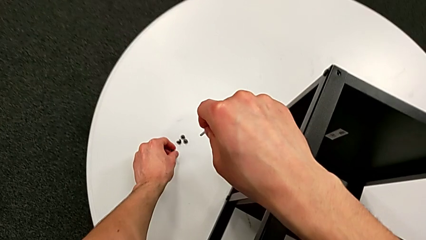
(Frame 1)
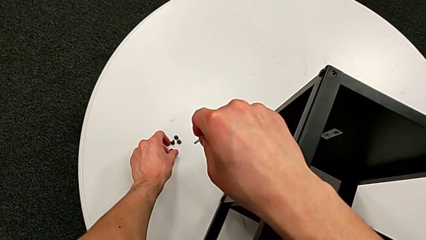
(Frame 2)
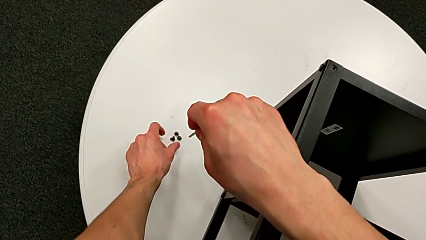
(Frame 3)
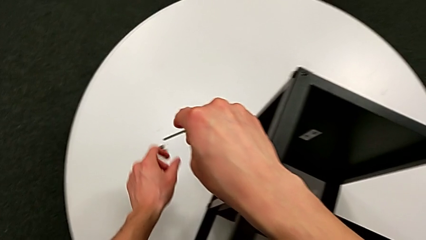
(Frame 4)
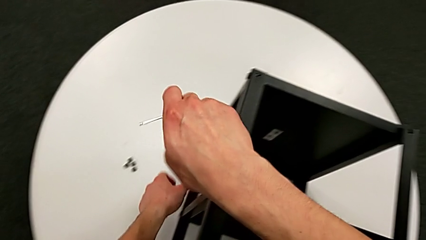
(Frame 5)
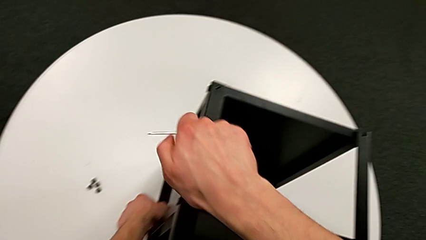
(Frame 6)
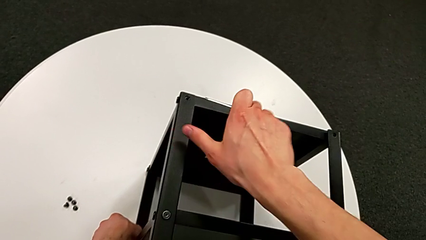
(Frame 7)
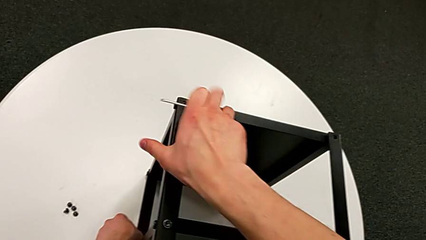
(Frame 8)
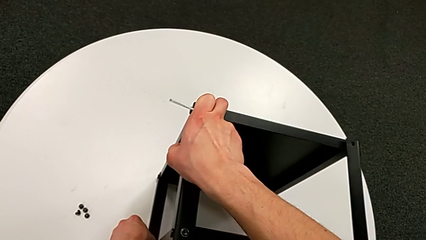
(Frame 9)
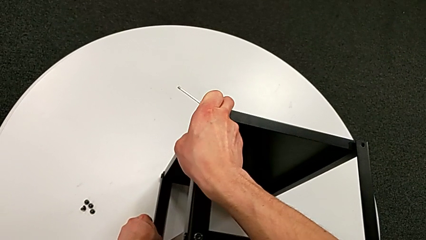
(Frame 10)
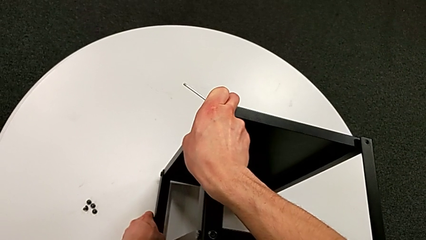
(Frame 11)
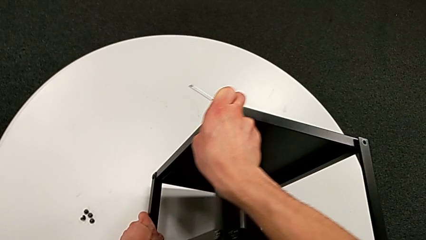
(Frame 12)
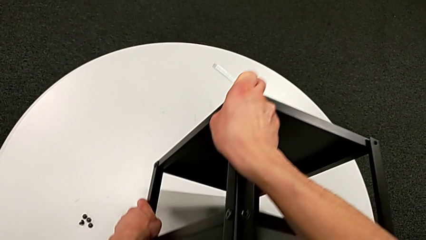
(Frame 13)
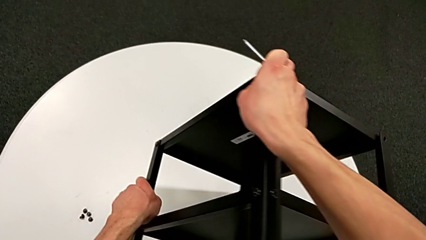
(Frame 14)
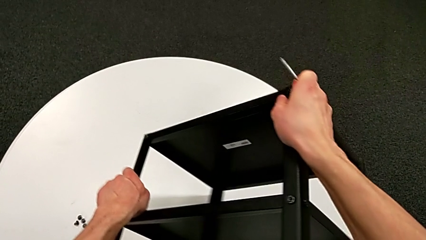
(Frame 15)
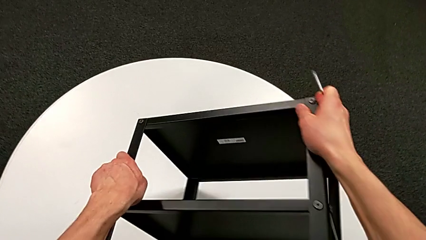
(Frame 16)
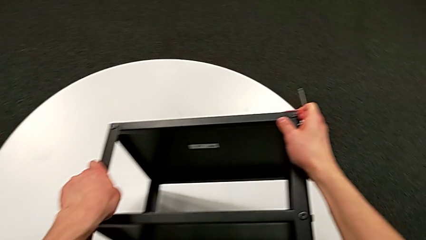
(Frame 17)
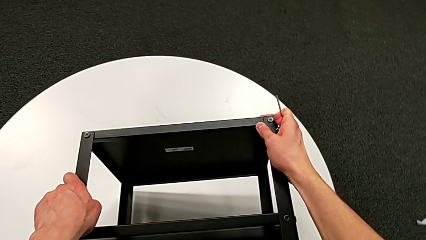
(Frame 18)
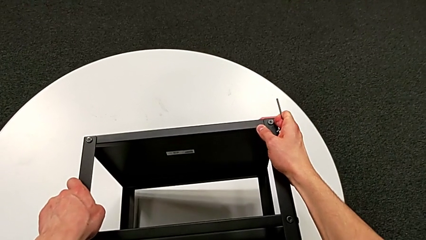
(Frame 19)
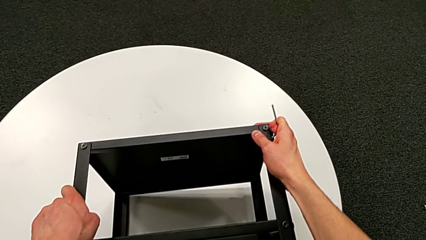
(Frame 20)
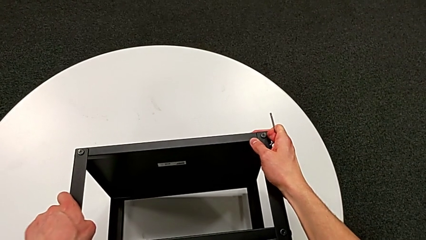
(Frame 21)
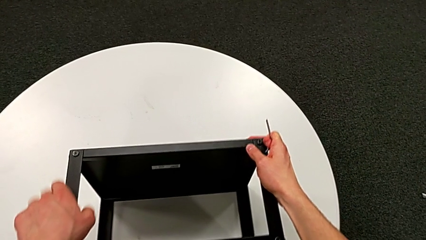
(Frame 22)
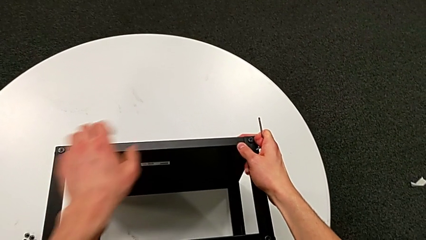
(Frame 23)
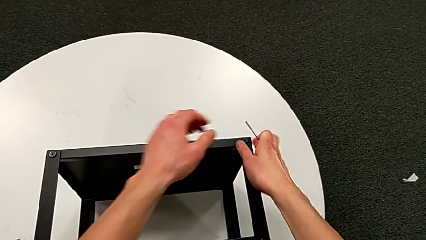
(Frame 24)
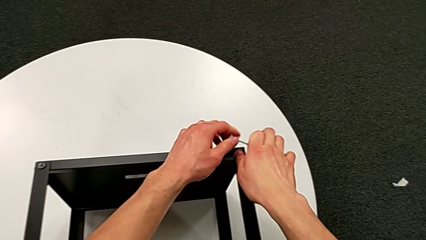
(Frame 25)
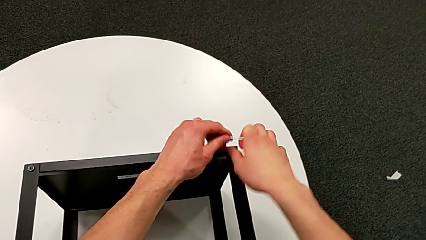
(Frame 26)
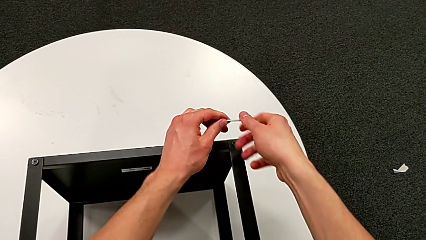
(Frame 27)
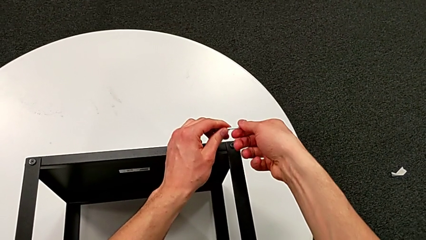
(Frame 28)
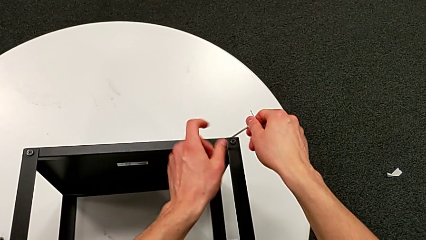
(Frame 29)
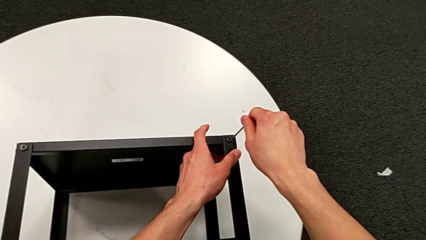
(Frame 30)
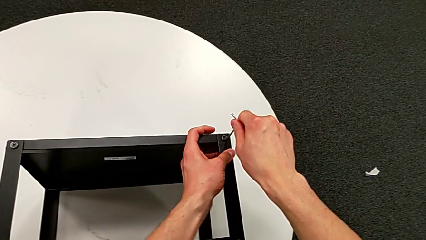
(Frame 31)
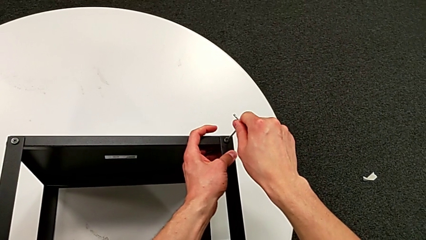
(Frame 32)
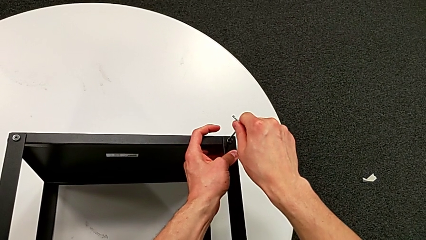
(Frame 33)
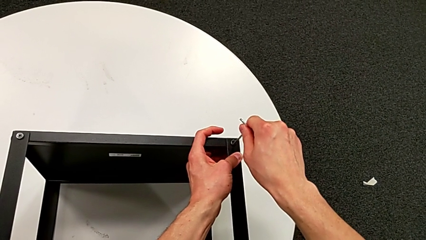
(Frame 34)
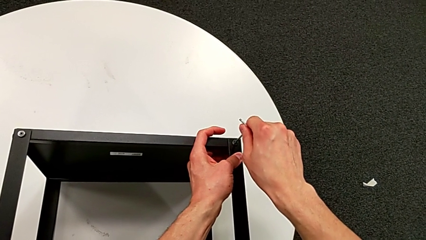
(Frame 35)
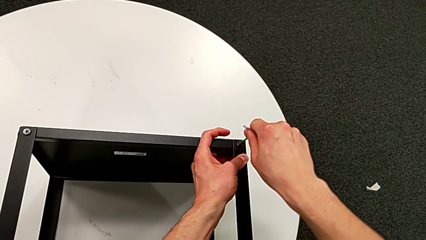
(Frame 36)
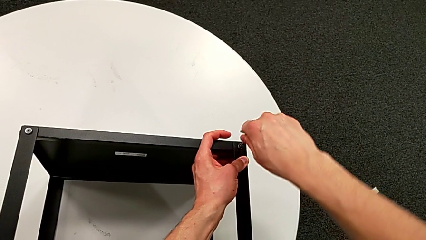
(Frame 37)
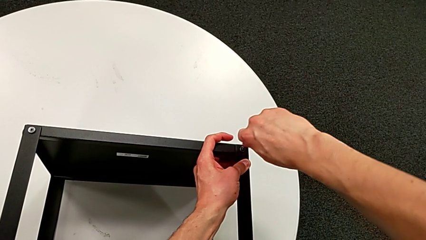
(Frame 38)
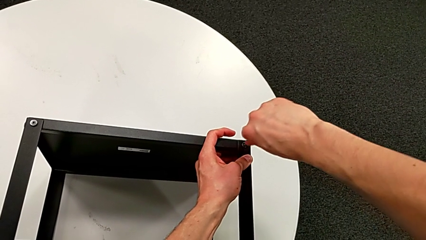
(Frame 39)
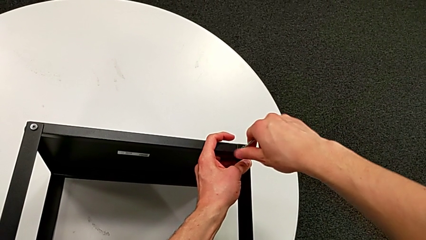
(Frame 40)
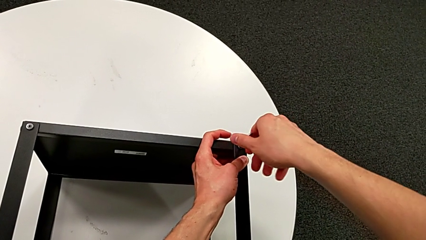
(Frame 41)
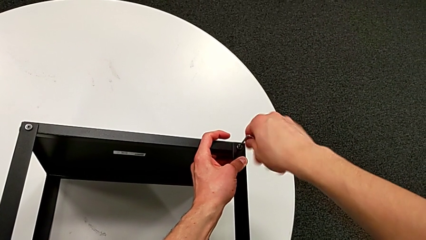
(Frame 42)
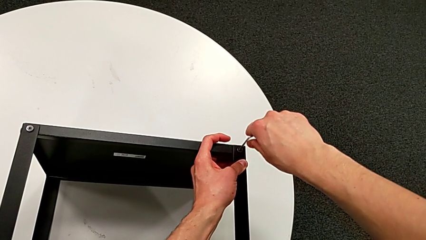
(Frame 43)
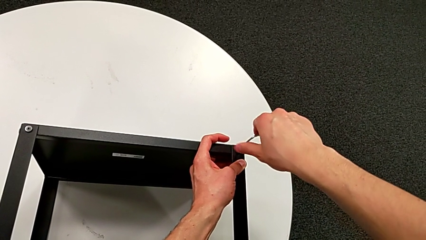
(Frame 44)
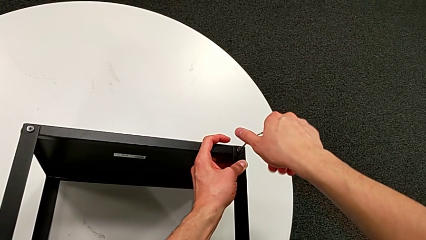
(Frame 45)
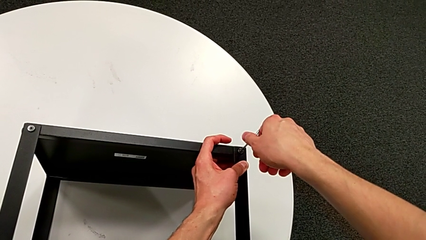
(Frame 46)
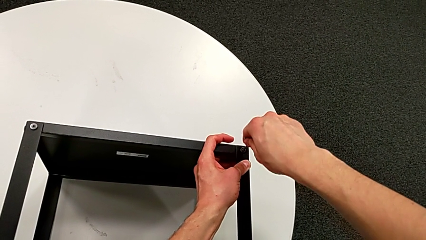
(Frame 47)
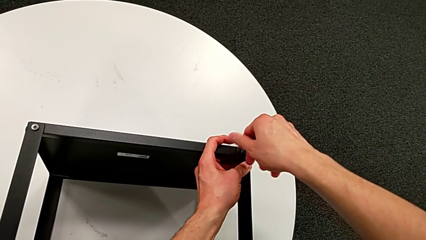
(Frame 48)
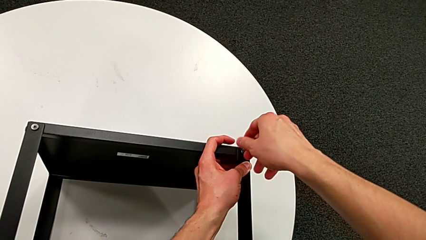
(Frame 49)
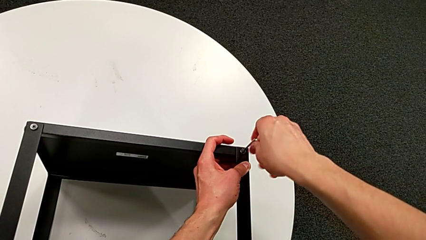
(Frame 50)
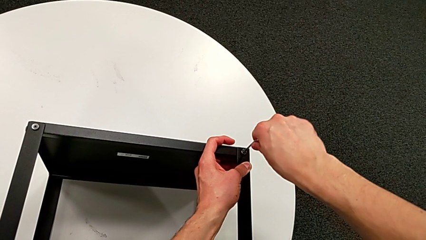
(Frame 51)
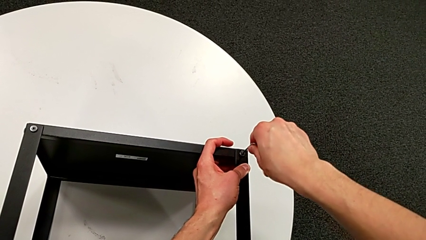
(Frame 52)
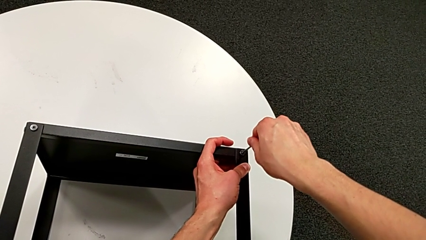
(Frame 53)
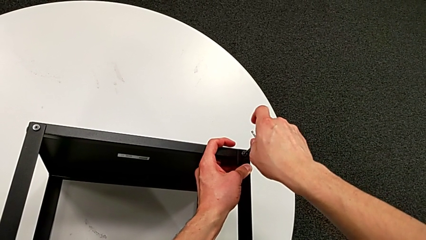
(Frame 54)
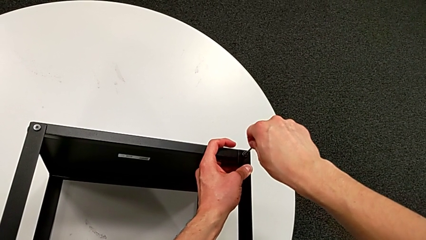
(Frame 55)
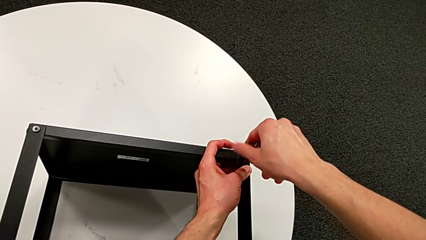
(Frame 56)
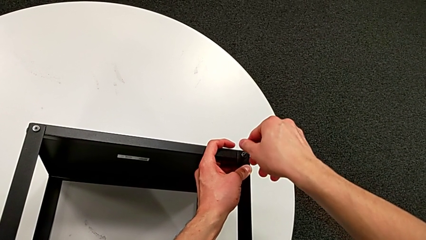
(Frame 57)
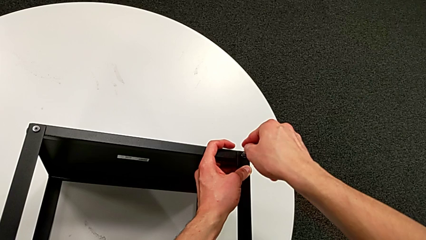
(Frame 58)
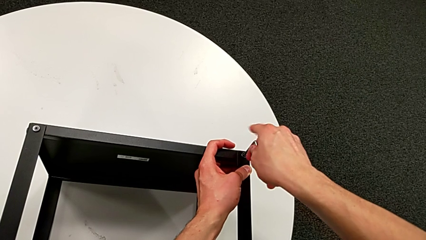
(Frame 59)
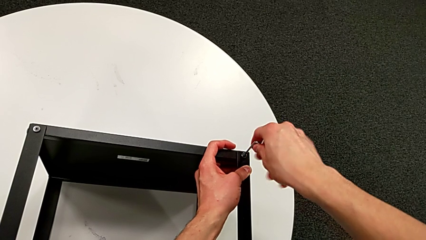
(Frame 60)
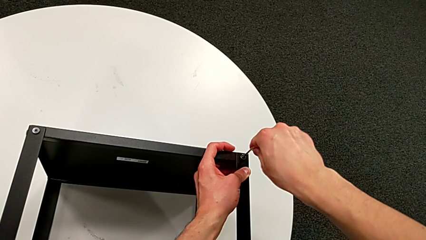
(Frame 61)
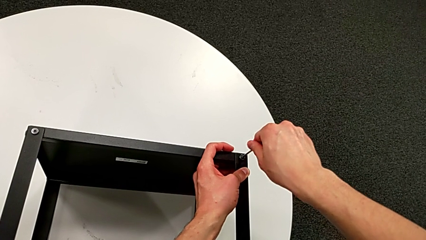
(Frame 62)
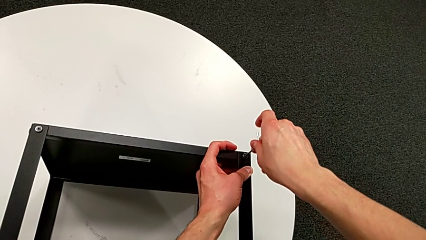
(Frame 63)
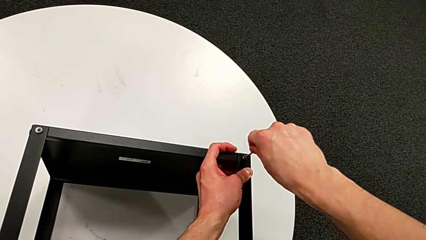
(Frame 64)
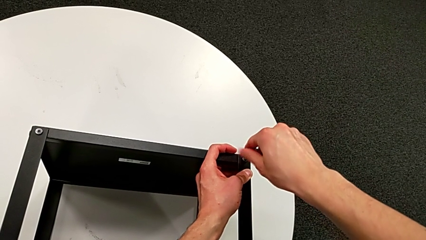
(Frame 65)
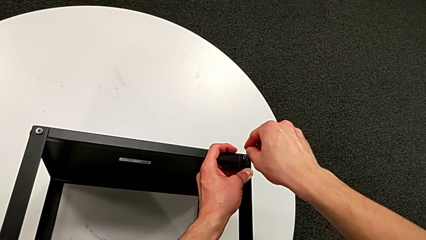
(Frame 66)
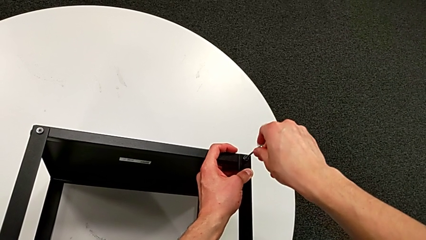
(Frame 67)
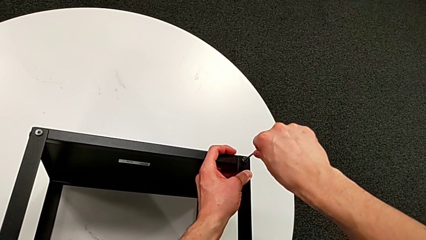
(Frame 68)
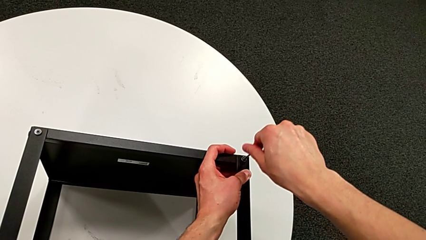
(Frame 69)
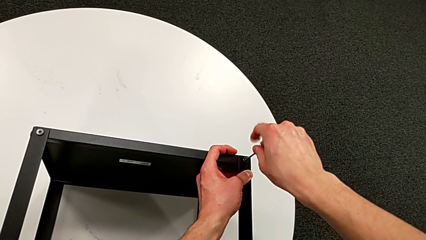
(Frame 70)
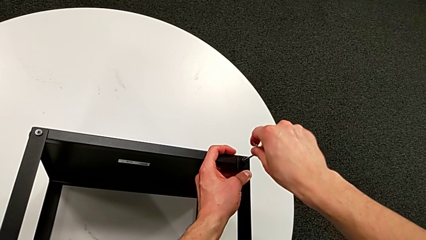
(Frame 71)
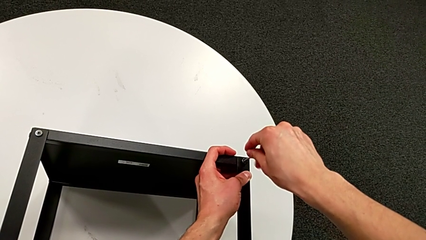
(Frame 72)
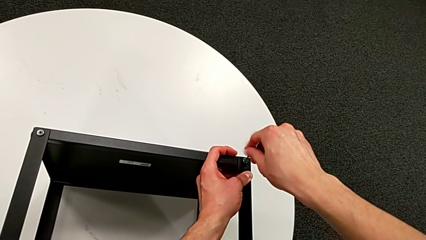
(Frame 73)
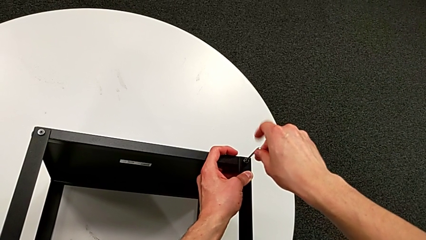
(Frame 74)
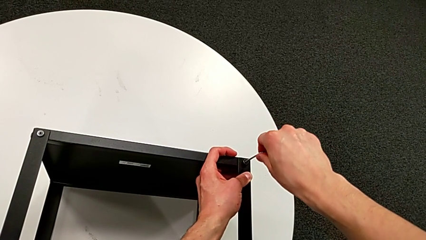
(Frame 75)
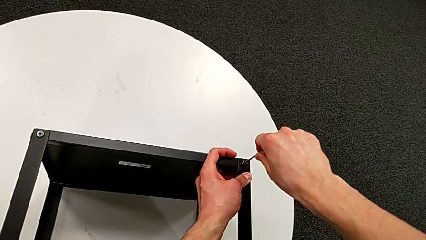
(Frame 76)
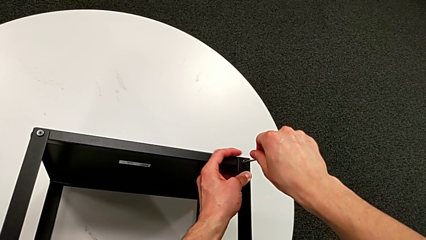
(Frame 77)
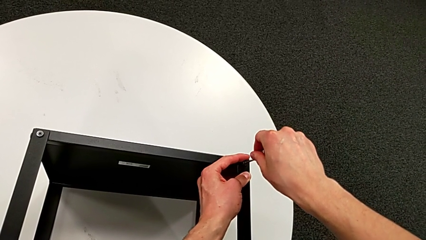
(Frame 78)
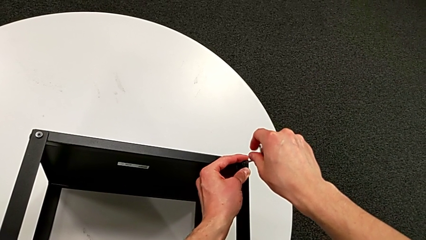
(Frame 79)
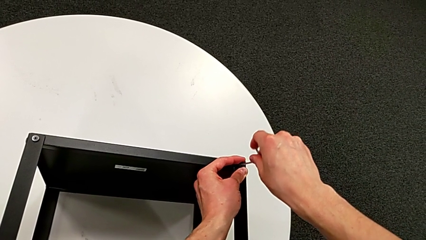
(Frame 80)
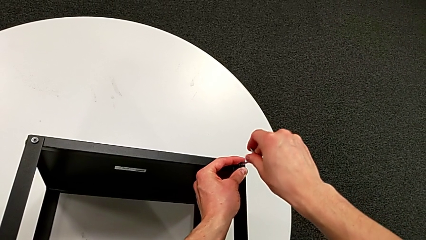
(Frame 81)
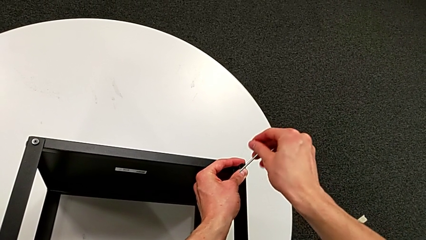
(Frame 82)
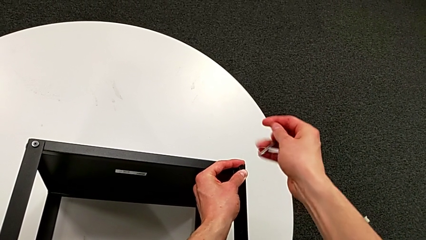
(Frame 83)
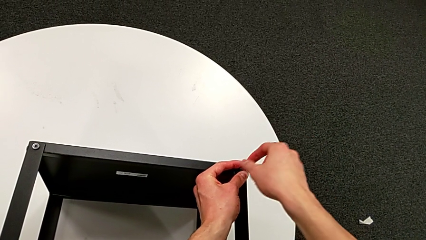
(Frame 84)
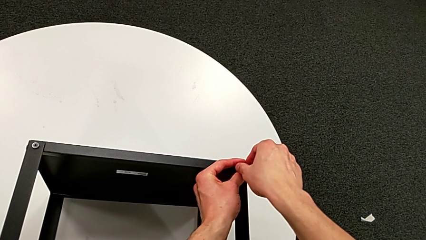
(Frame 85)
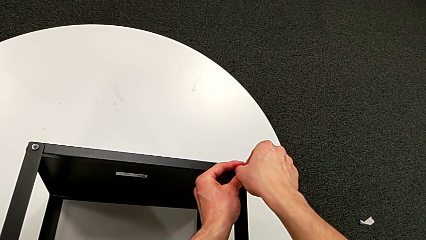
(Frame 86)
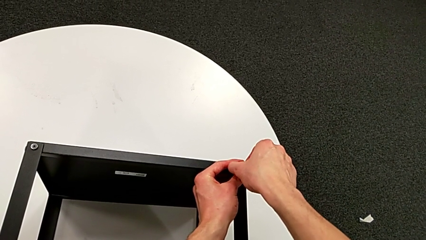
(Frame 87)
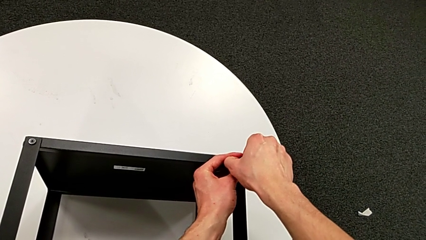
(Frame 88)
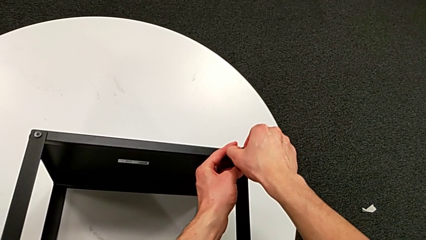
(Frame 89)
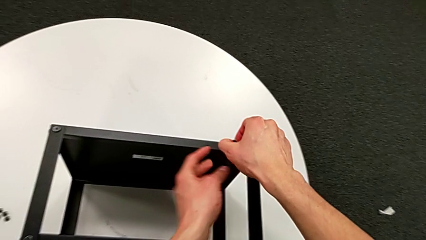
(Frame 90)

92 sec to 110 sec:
The camera wearer is unscrewing the hex socket heads from the table. They place the hex socket head, rotate the nightstand, approach the hex socket head, insert the Allen wrench, unscrew the hex socket head, withdraw the Allen wrench and disassemble the hex socket head.
